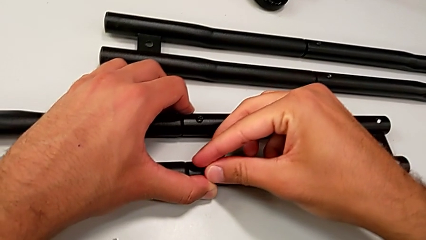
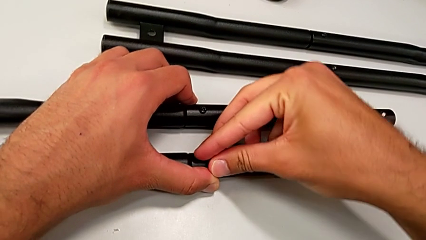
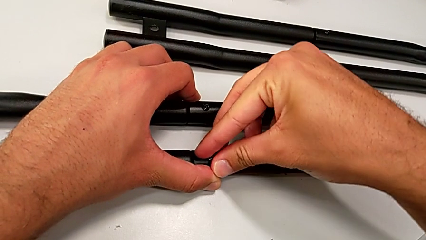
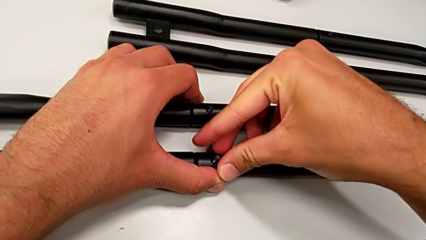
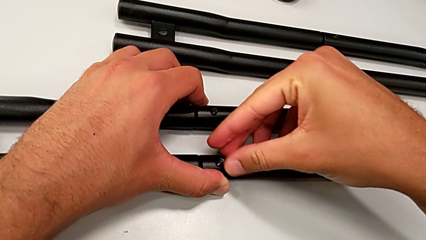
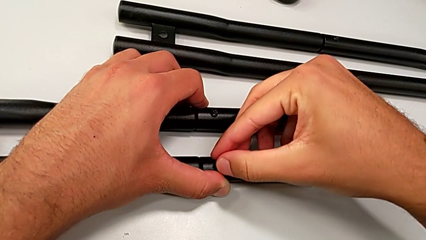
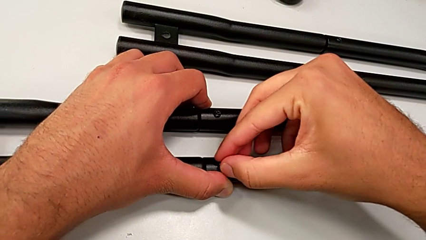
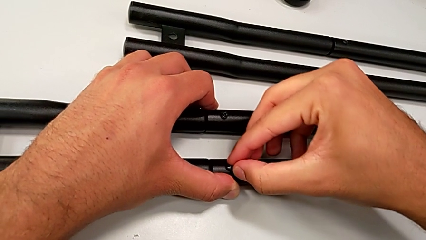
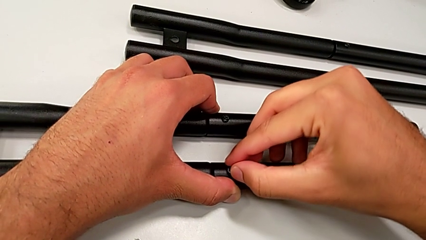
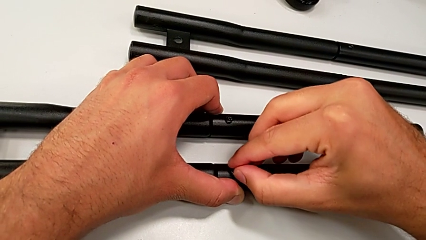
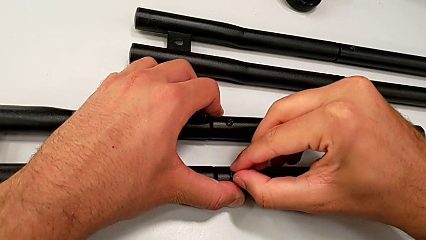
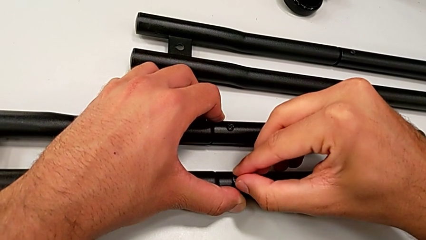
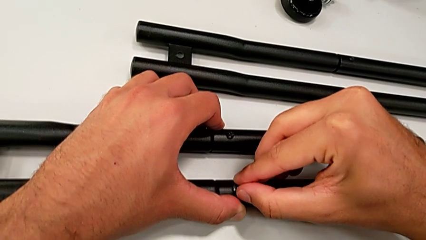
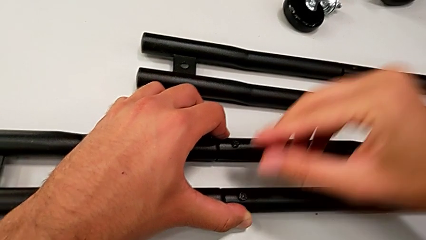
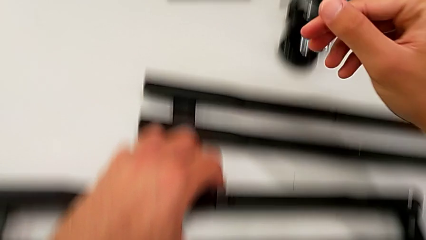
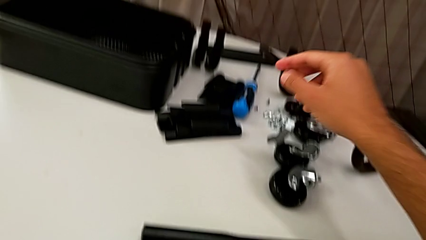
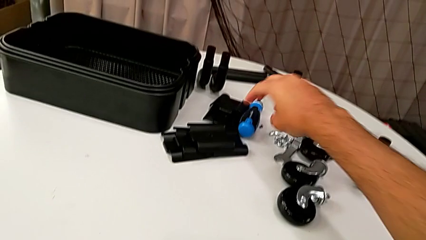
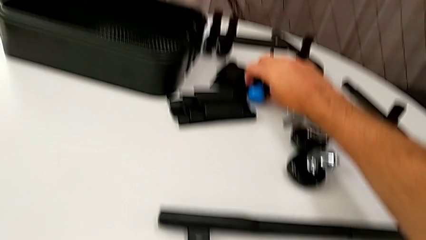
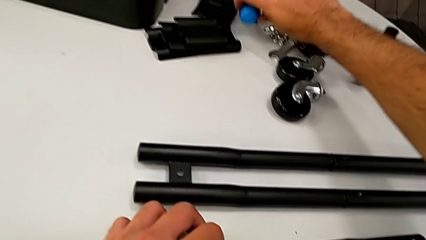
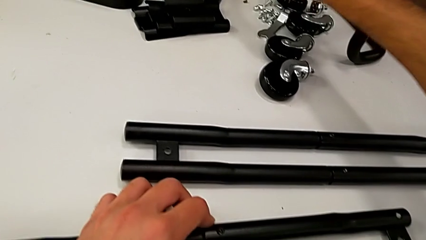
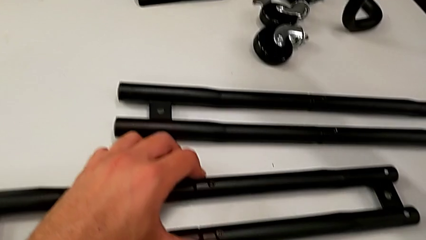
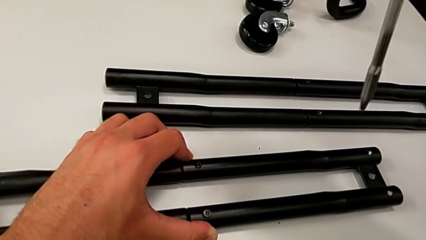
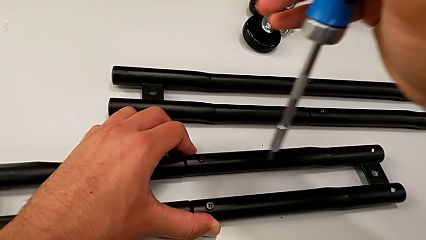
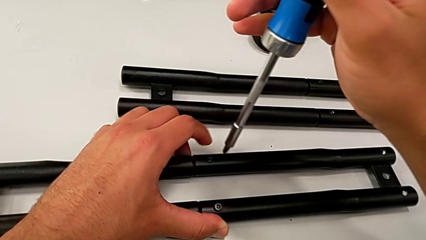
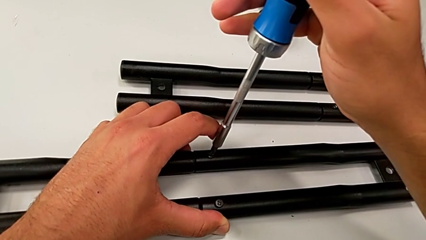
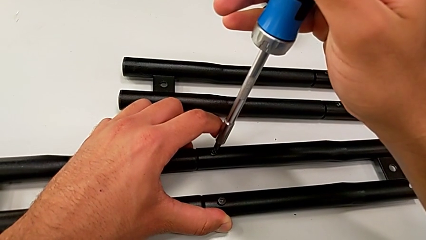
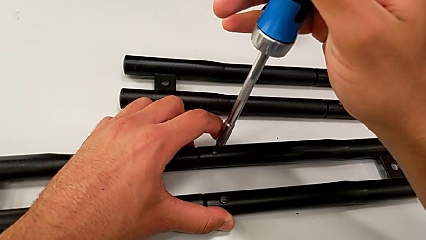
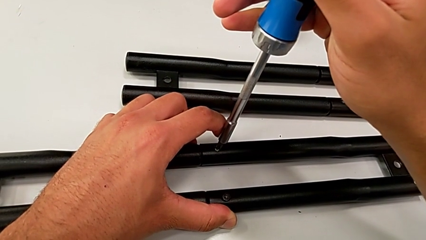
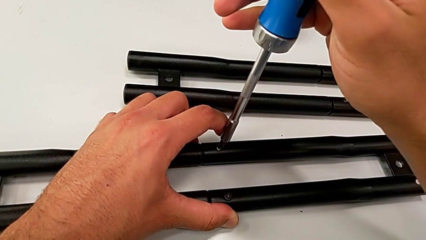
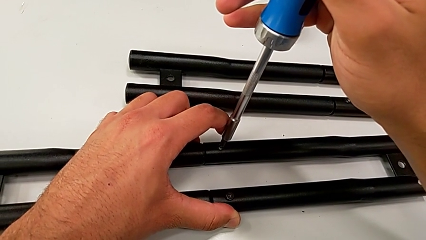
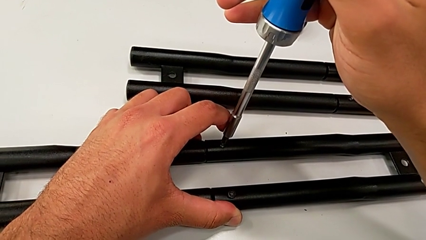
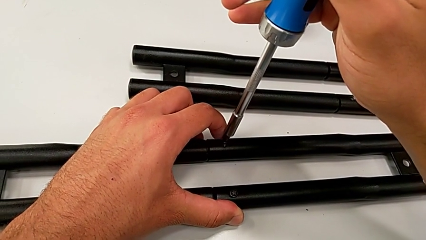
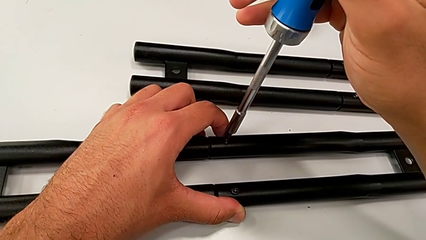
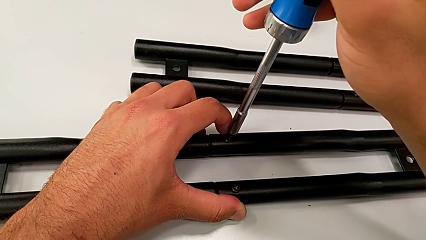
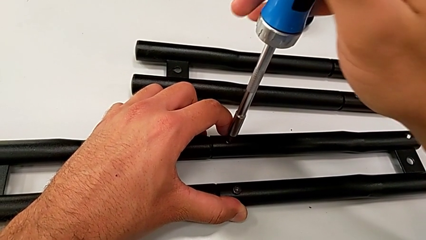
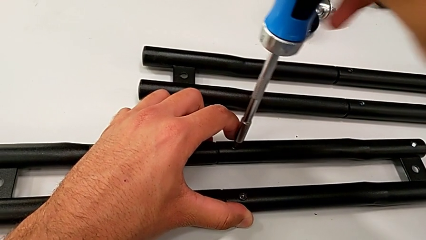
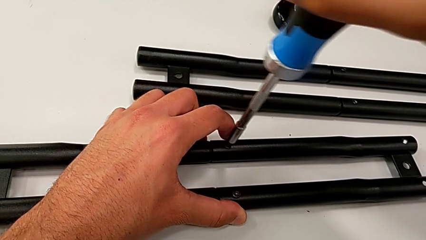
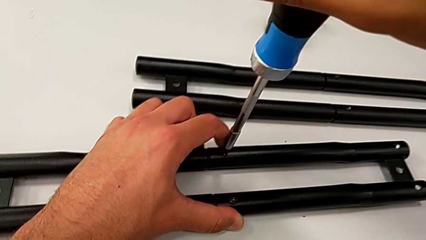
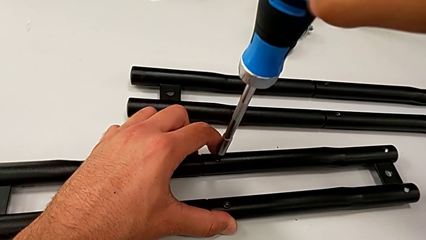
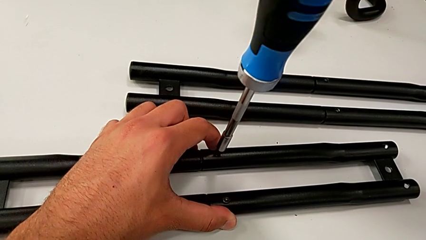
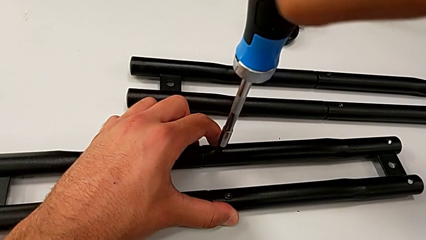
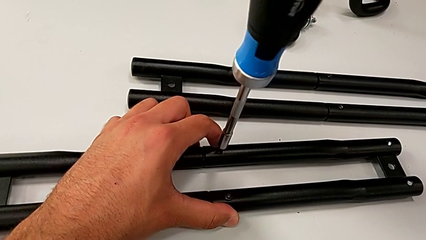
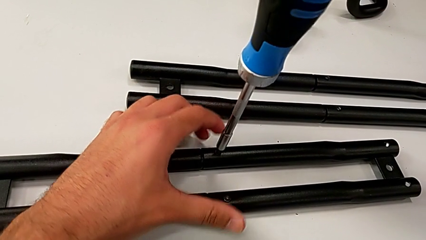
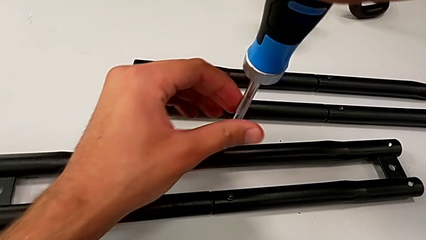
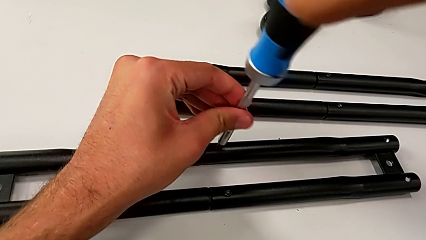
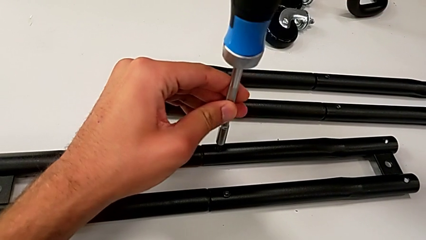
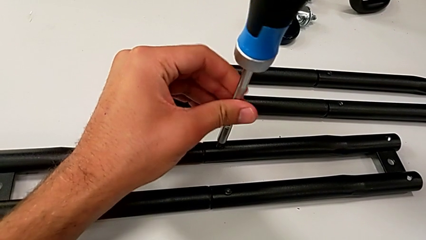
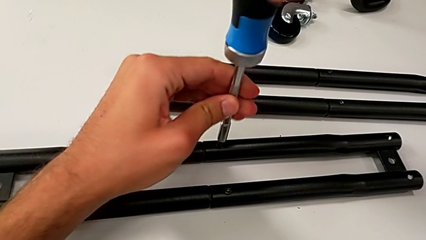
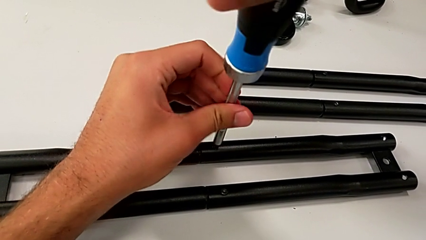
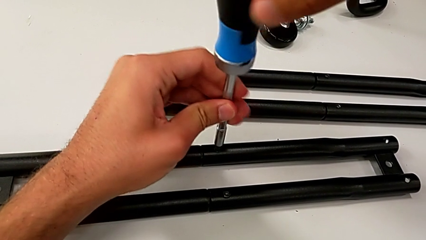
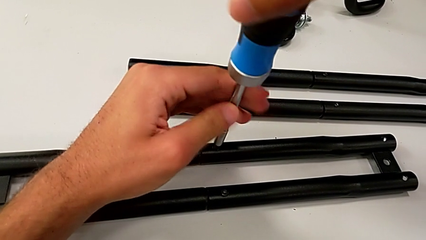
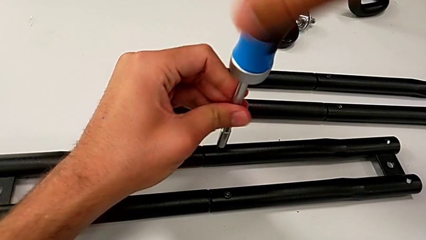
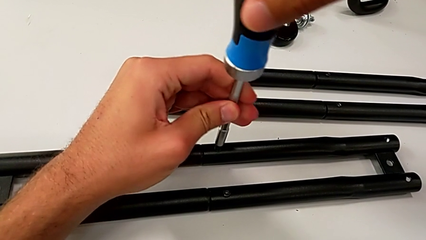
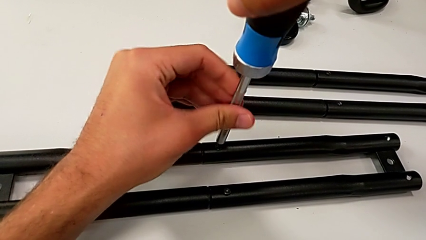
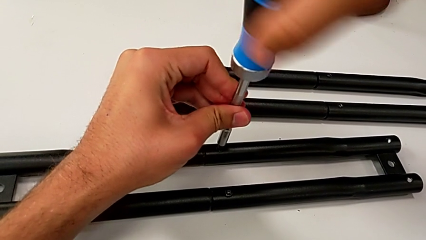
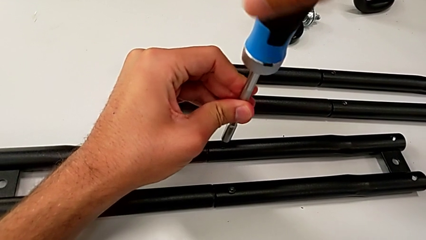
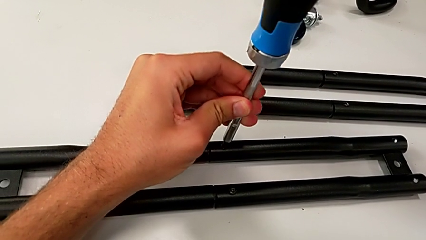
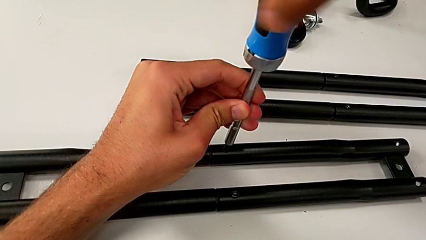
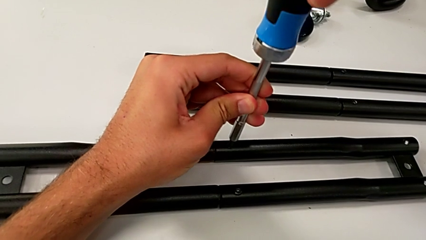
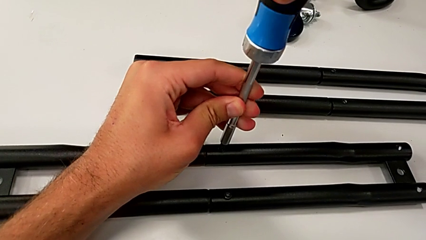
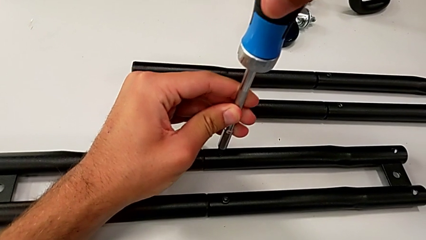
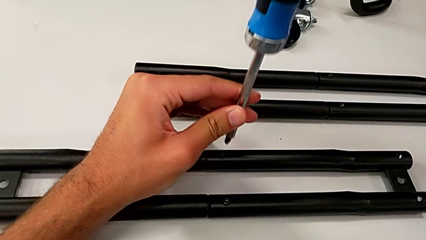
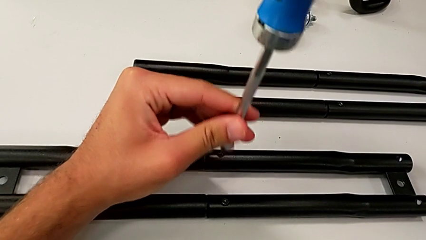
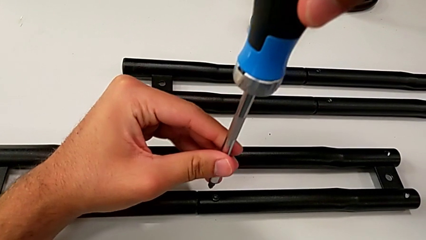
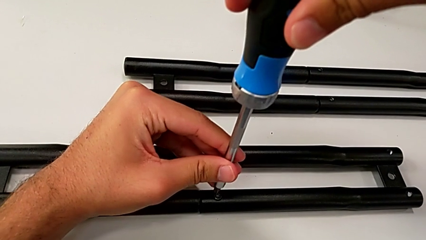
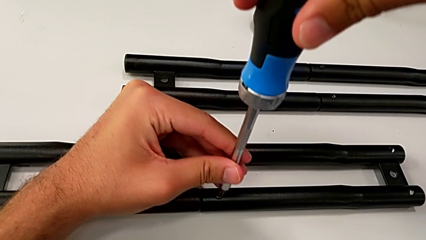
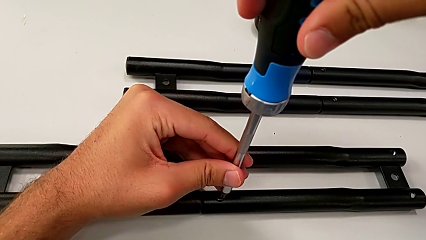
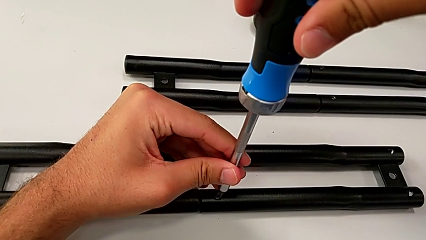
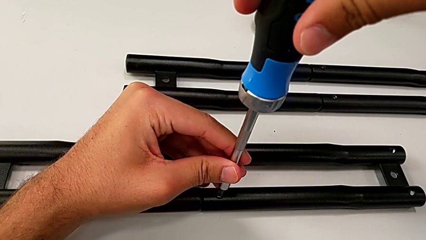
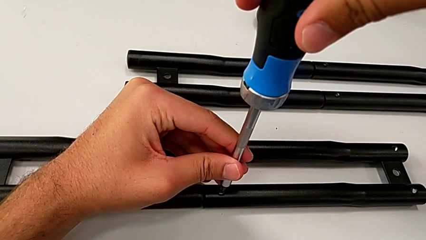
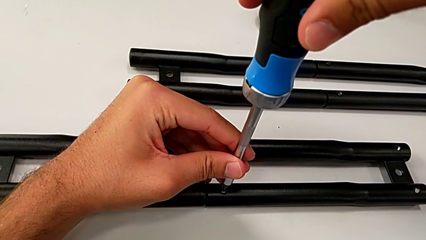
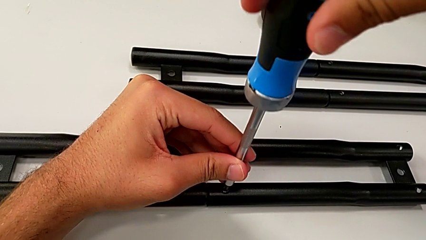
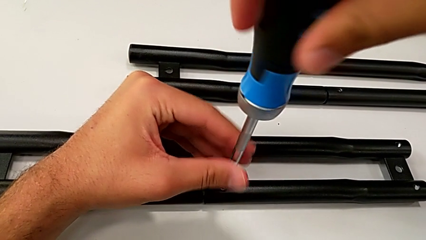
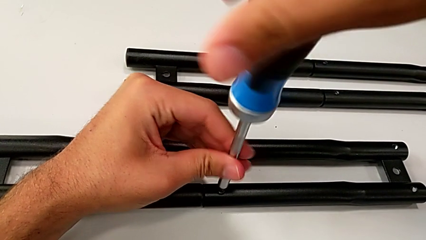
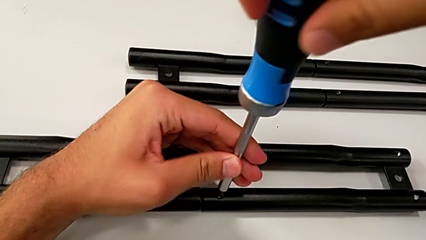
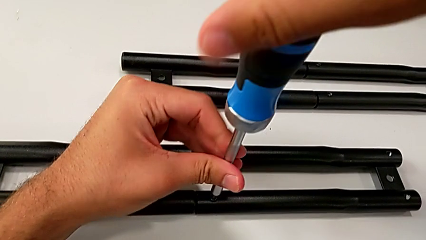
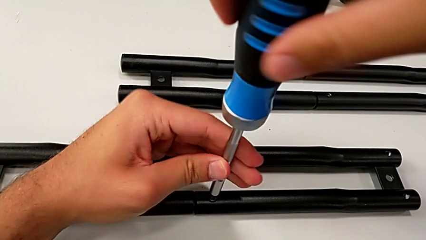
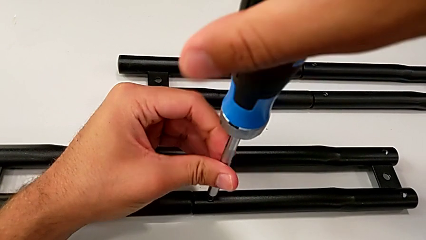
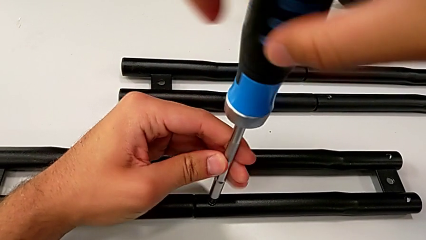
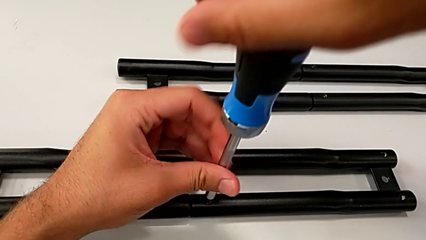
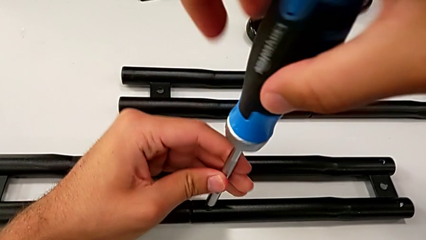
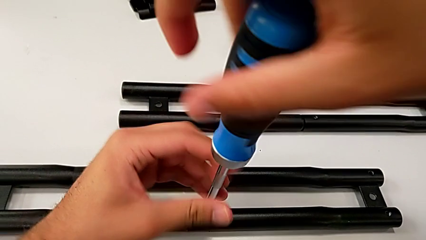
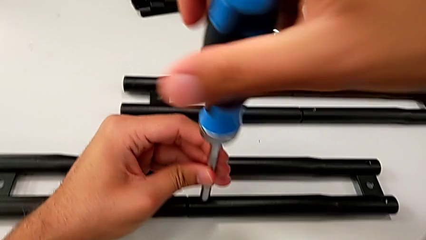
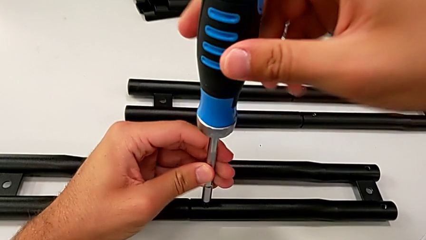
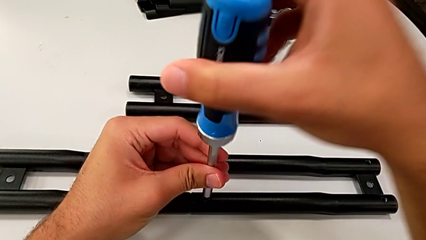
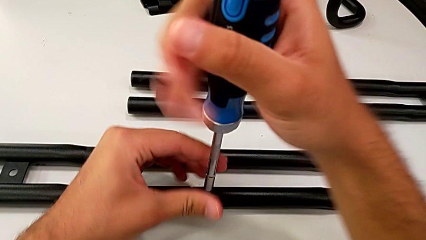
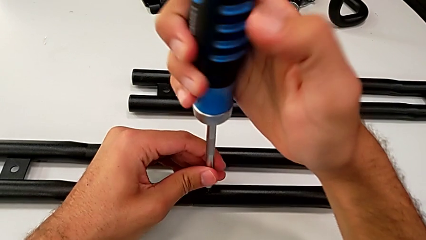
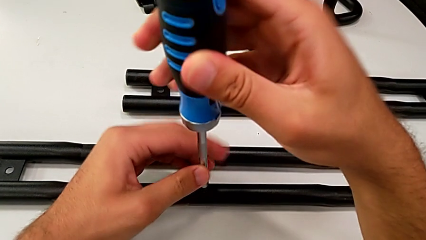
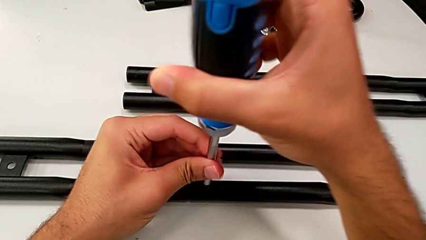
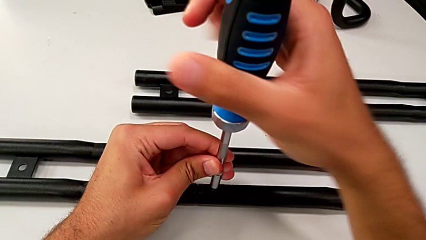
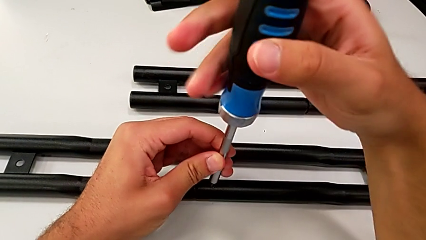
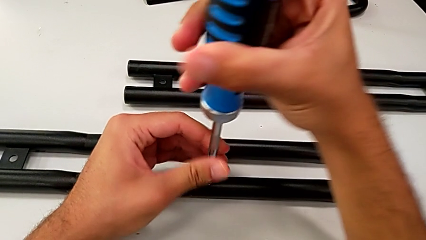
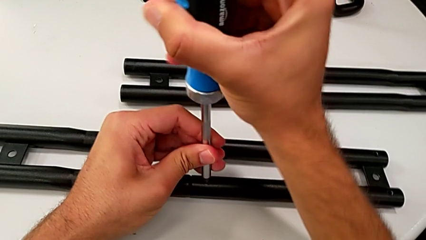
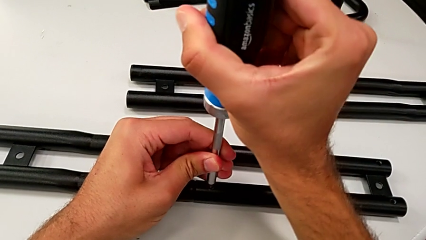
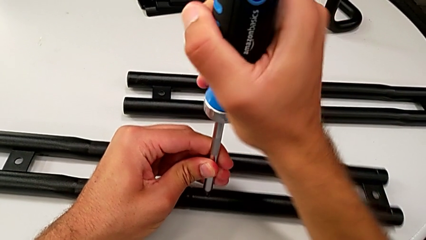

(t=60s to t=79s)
The camera wearer is assembling the half frame. They insert the screw, grab the screwdriver, align it, screw the screw, align the screwdriver and begin to screw the screw.
